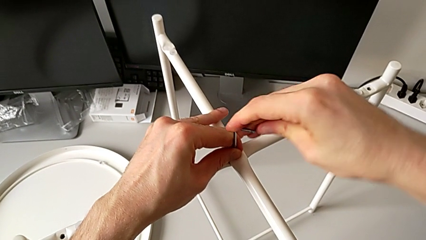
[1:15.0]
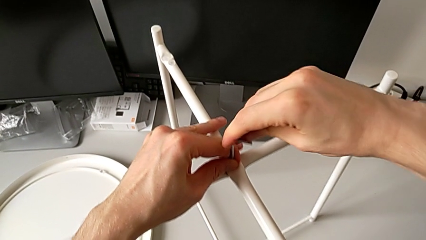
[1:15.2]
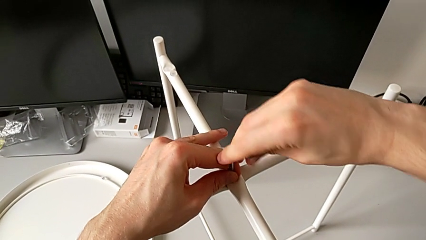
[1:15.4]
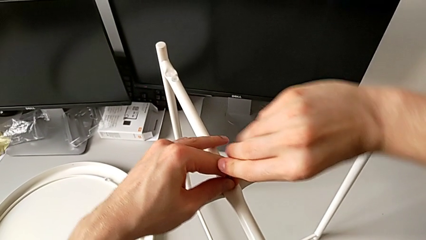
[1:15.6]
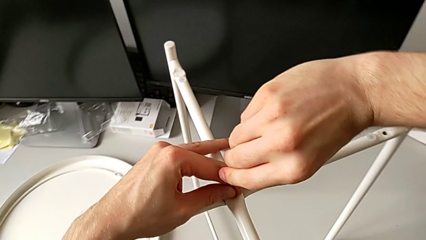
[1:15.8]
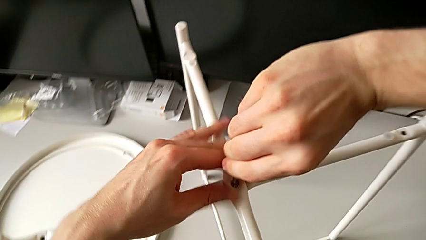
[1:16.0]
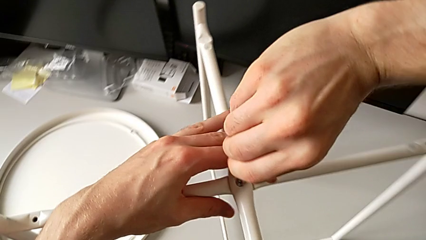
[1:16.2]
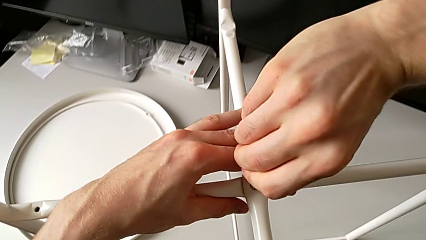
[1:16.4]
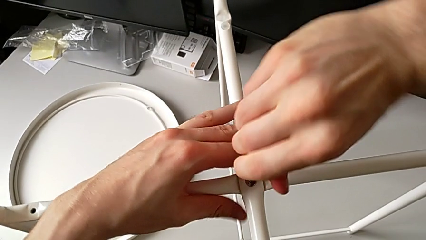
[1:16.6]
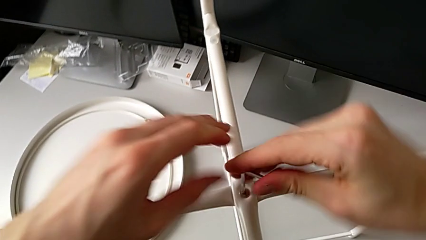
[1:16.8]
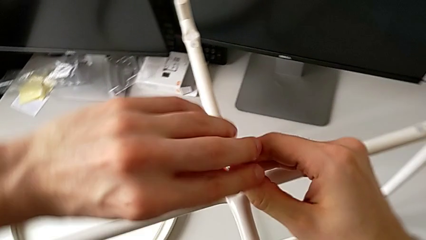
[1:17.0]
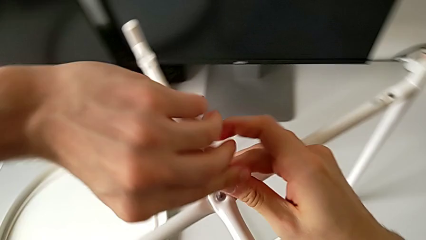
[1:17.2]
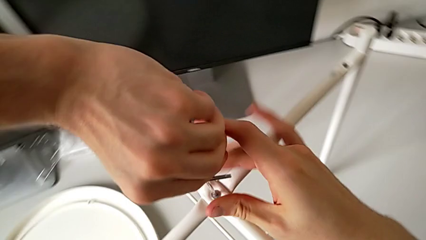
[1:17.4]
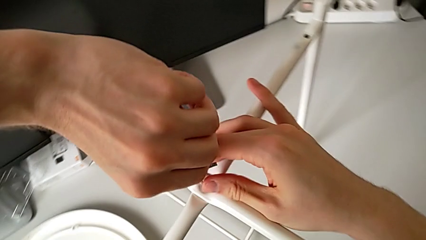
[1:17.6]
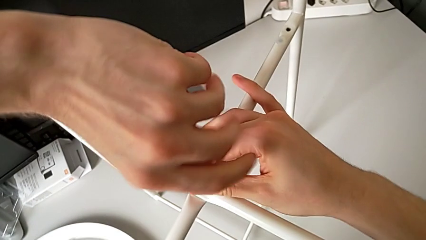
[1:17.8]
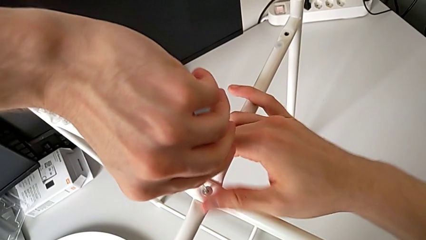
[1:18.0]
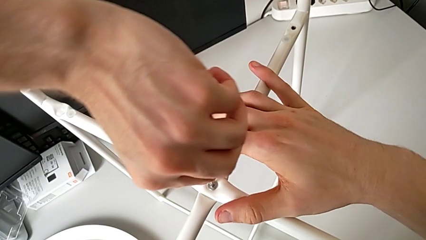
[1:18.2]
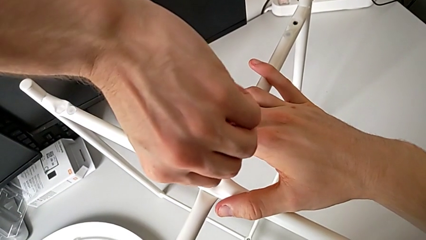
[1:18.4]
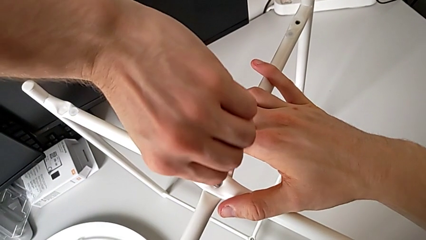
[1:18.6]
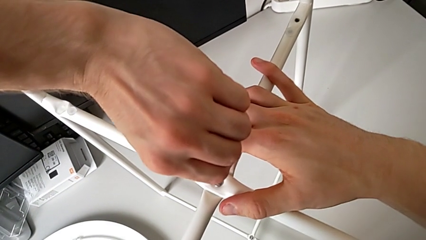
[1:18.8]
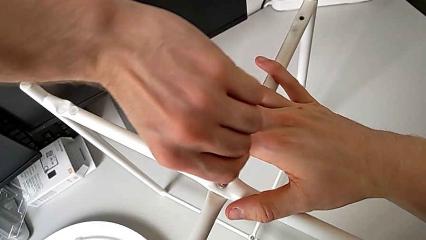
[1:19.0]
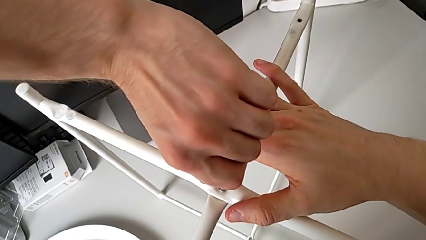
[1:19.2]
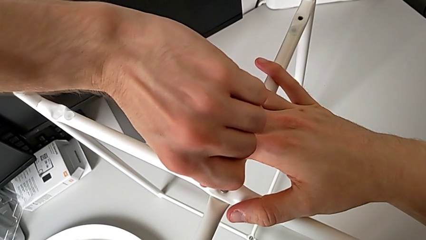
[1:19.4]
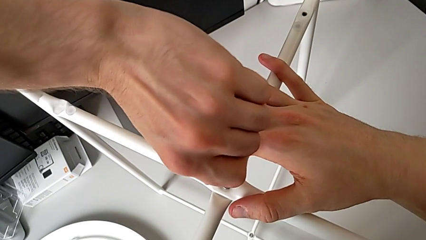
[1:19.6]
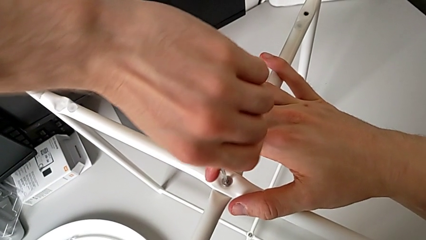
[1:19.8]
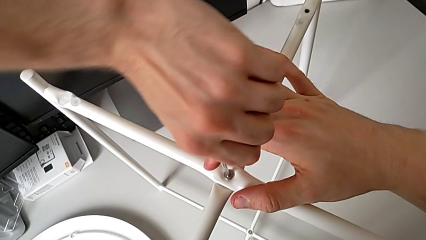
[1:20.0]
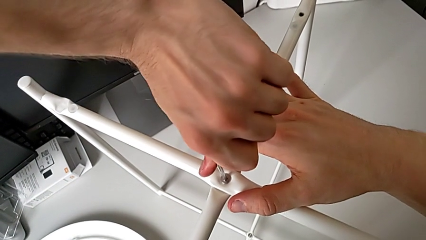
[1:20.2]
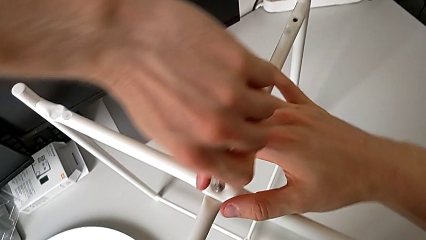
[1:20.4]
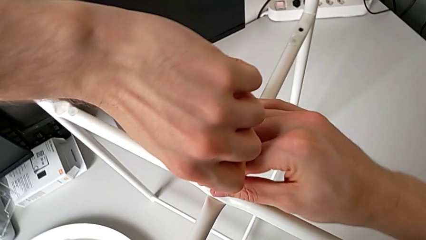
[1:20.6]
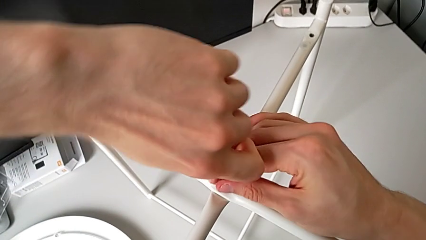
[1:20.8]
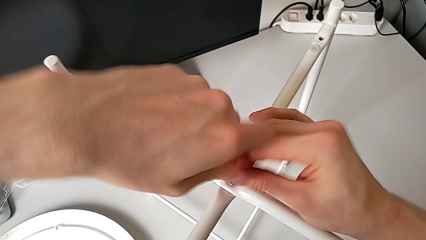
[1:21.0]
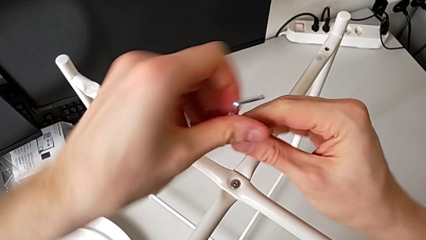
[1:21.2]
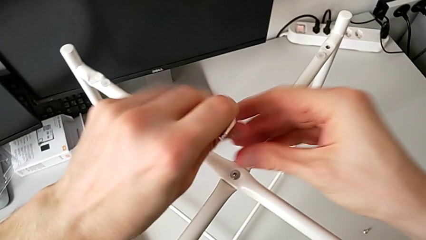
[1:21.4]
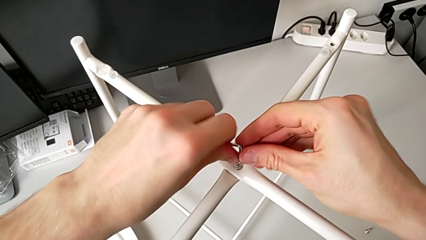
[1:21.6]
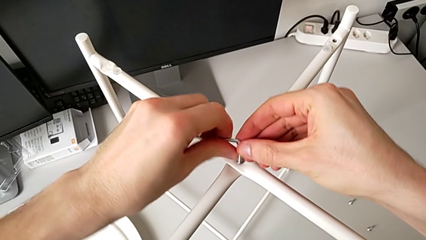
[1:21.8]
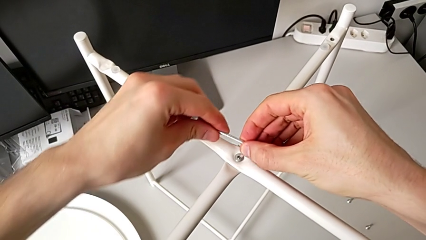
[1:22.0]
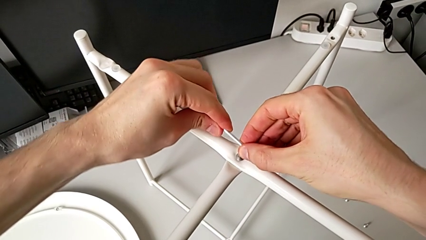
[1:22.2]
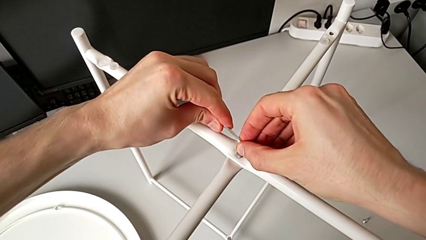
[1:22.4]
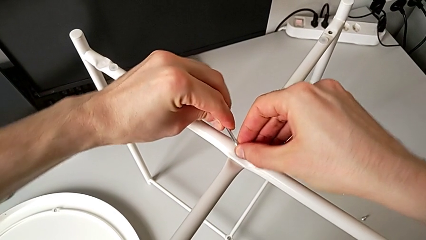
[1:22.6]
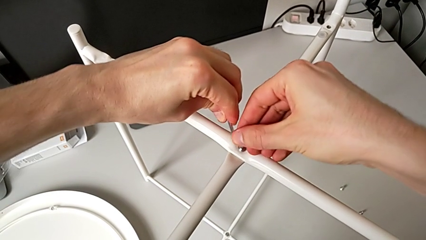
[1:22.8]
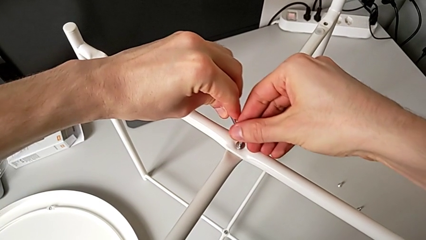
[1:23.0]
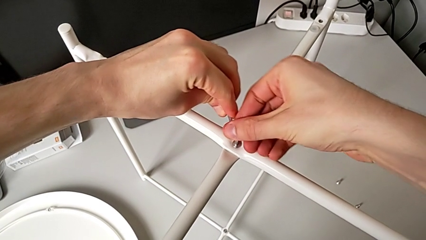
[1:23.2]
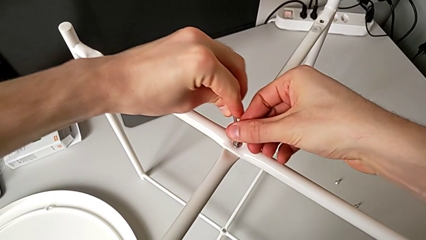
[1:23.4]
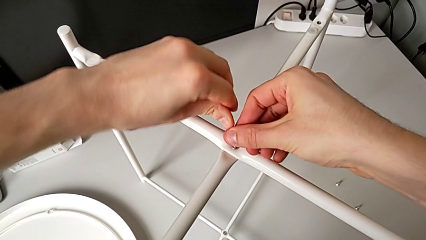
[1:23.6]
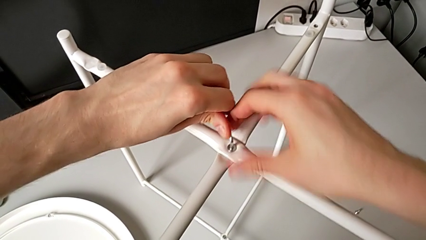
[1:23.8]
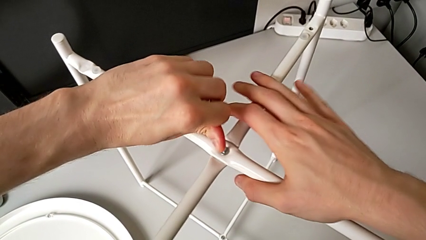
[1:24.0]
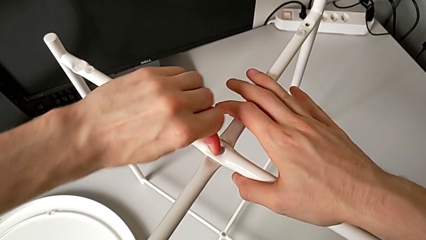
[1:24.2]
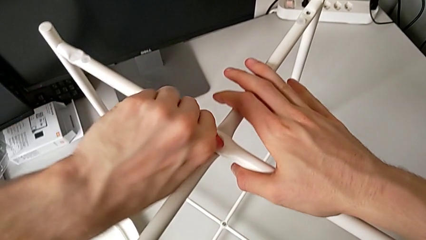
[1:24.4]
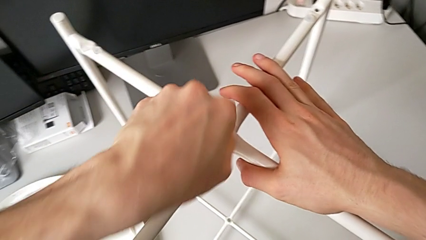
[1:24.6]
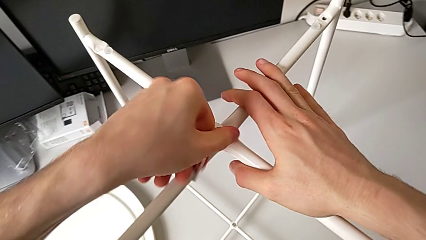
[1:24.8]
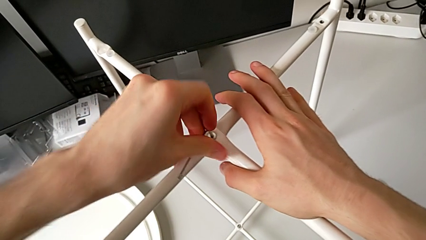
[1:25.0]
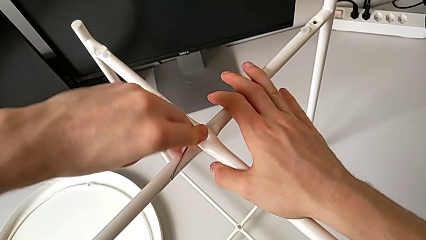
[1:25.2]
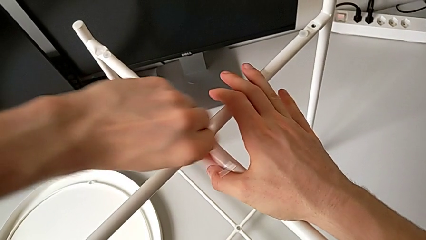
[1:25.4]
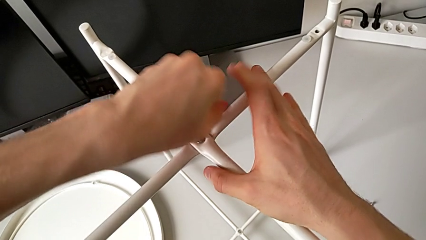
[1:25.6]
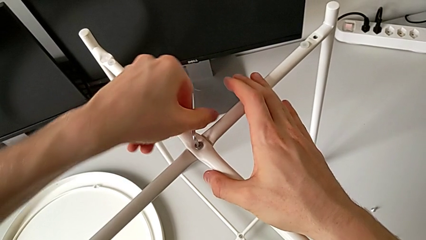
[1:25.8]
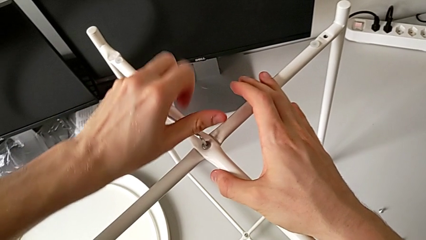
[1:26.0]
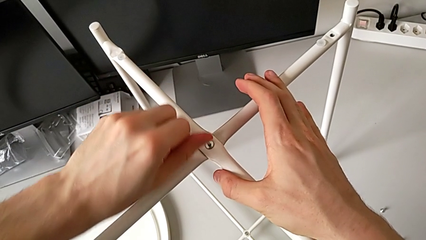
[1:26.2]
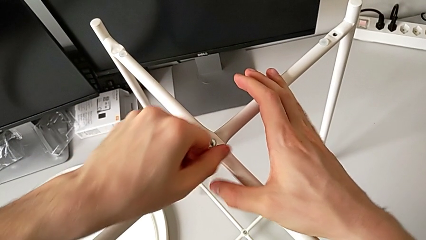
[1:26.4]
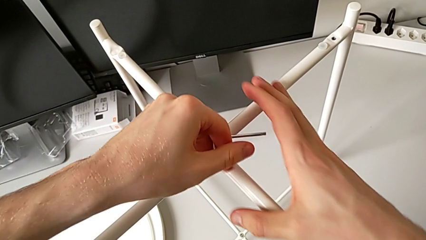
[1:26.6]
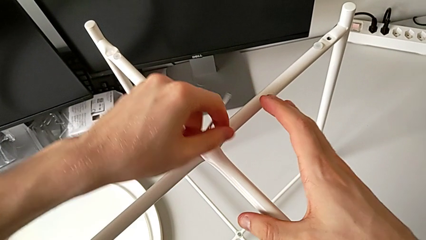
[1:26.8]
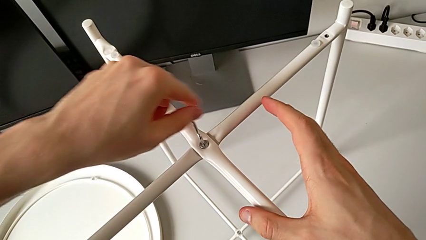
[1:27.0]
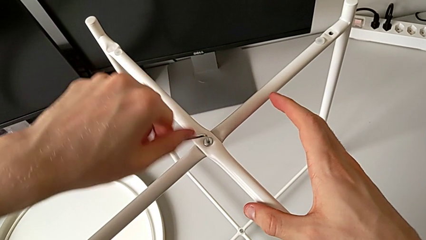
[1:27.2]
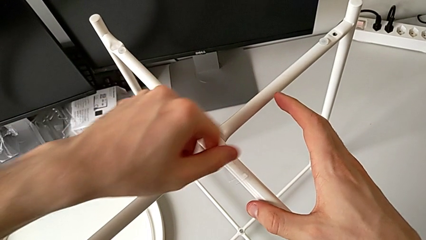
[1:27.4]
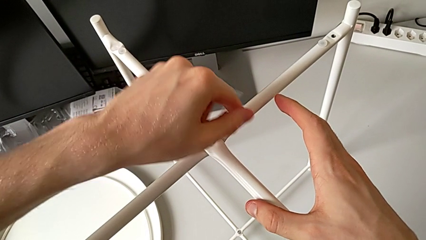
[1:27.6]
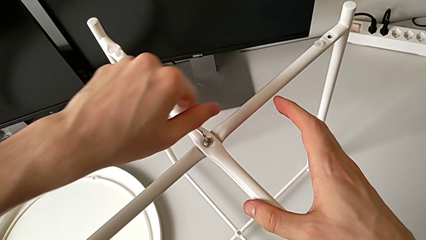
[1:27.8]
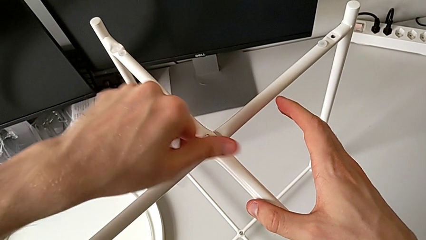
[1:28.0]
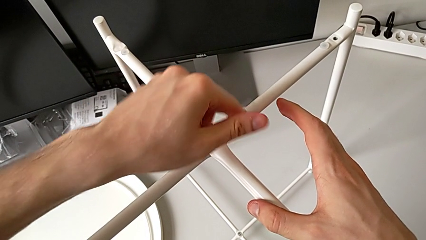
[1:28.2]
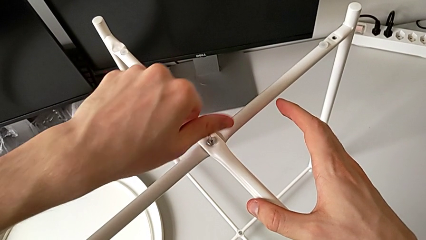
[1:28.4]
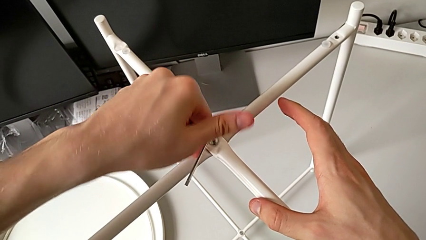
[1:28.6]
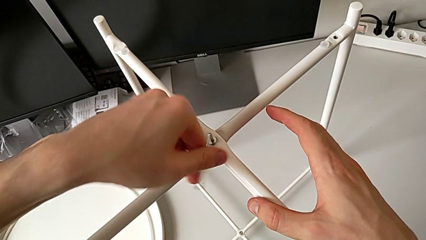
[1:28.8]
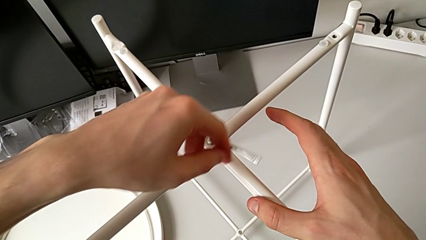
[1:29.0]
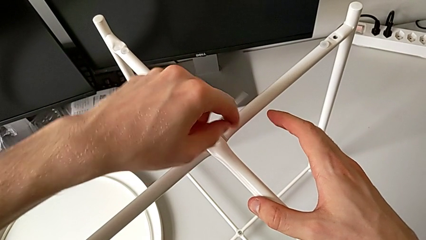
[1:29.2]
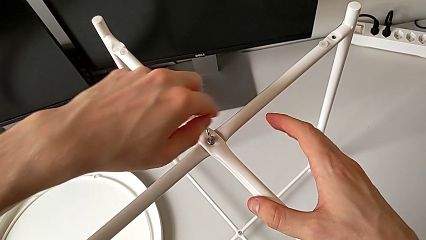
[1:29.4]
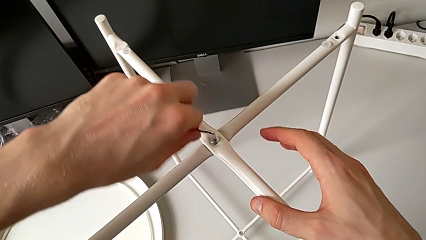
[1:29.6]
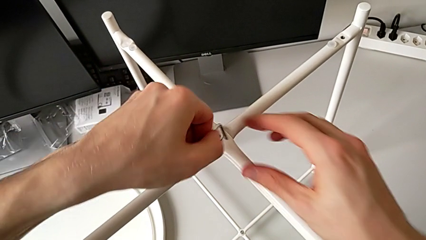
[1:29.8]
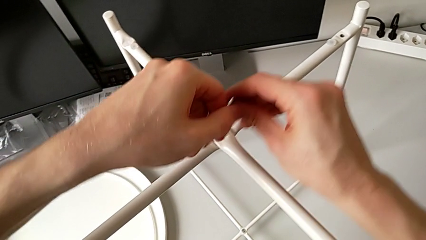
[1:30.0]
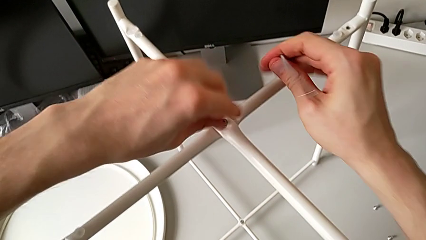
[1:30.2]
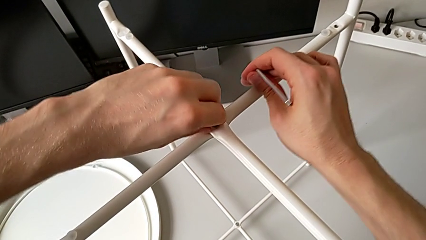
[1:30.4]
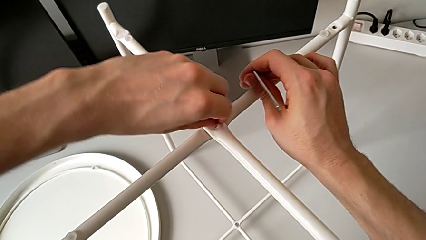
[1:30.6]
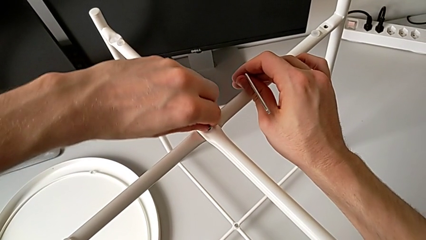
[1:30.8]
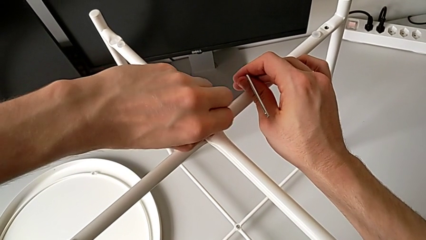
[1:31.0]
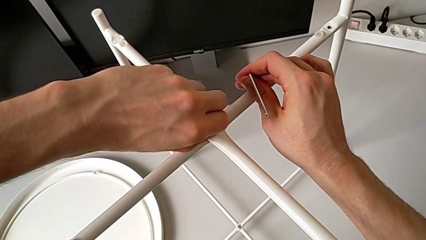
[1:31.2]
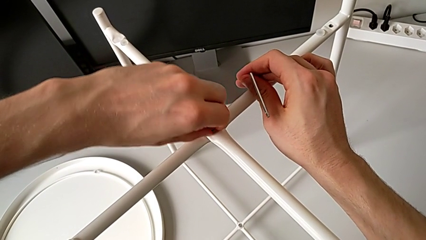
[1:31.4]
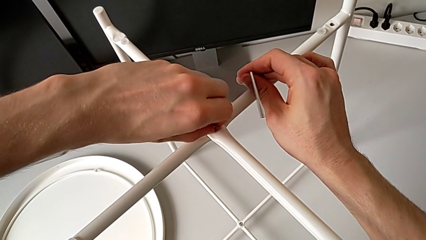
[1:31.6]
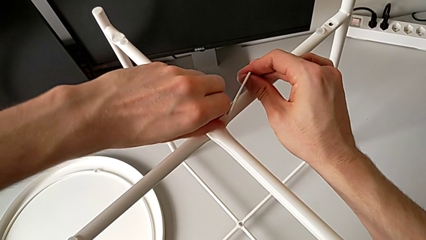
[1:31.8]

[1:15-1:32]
The camera wearer is unscrewing the top hex socket head of the leg. They keep unscrewing the hex socket head, withdraw the Allen wrench, insert the Allen wrench, unscrew the hex socket head, withdraw the Allen wrench and begin to unscrew the hex socket head.
